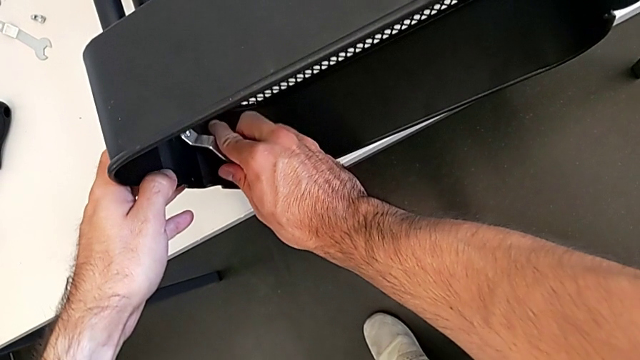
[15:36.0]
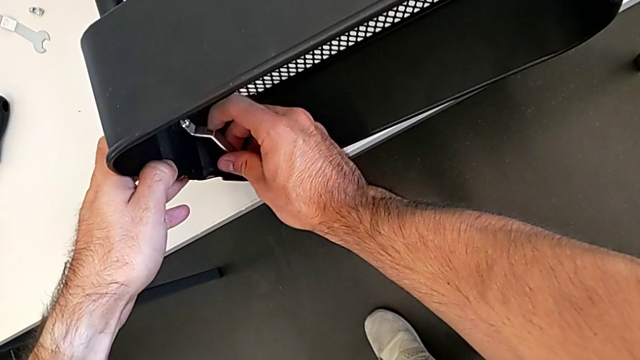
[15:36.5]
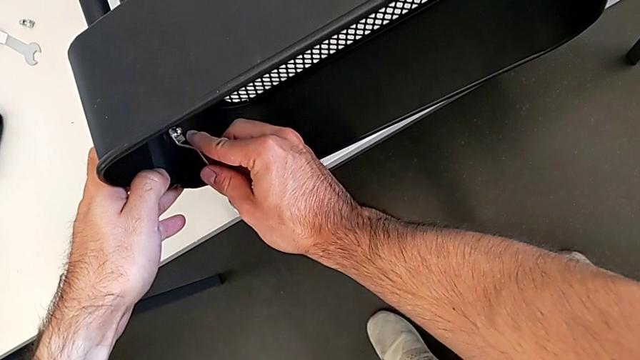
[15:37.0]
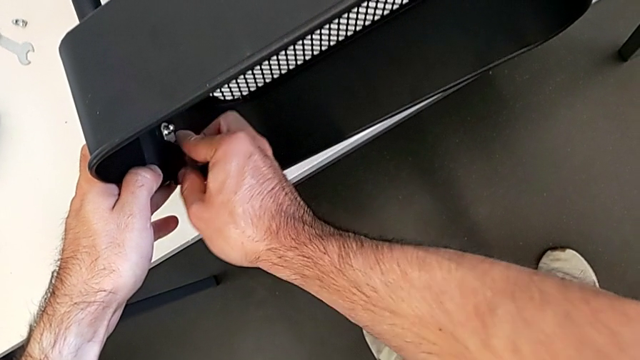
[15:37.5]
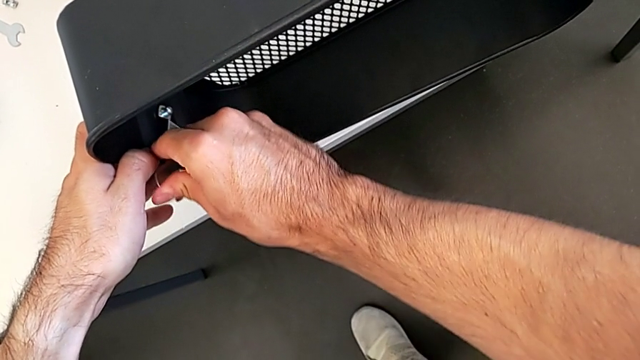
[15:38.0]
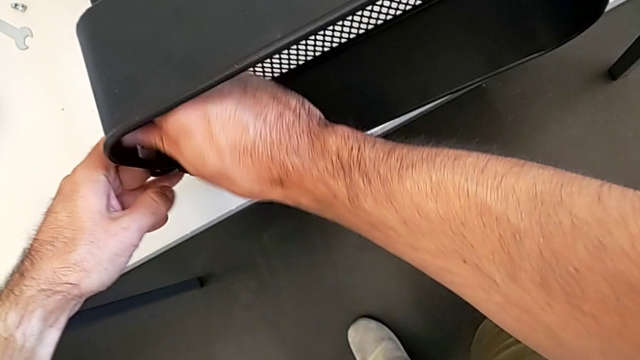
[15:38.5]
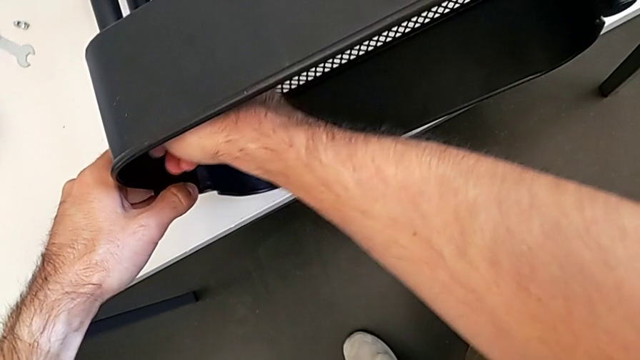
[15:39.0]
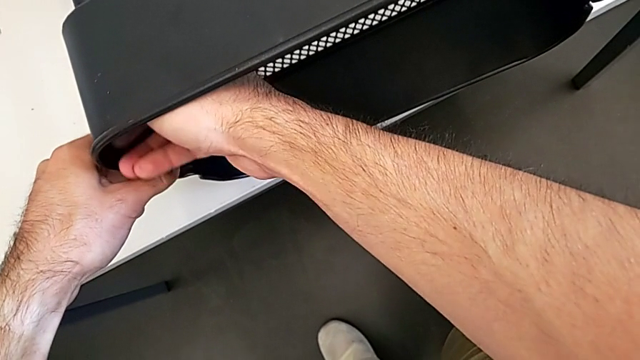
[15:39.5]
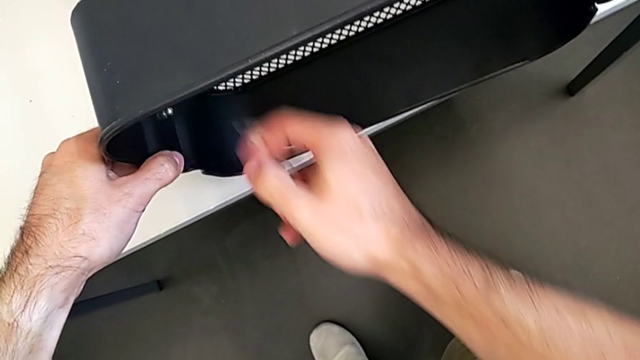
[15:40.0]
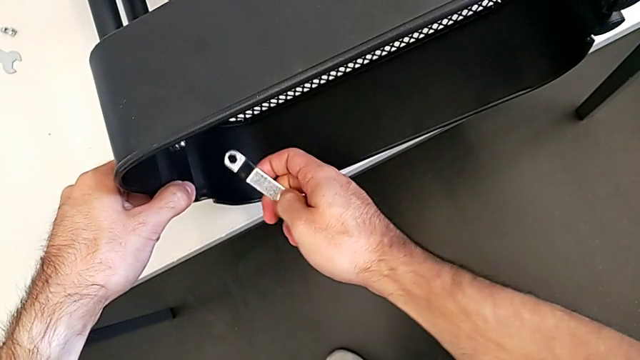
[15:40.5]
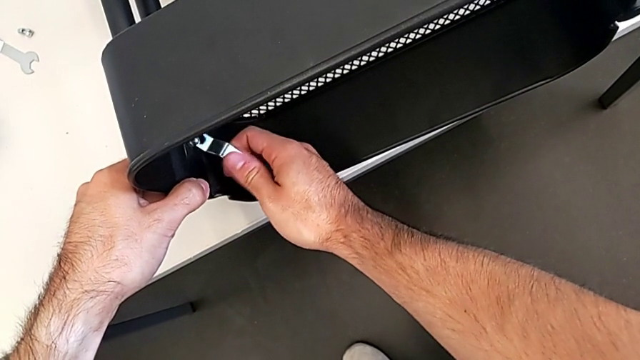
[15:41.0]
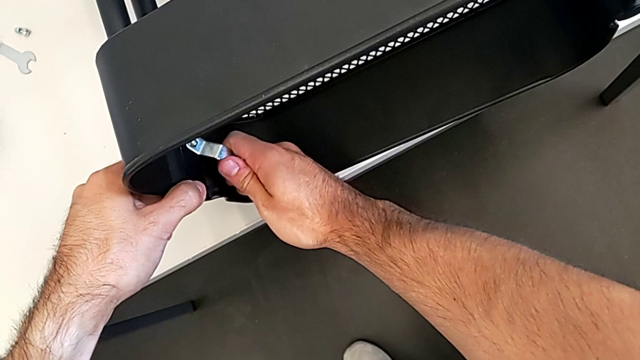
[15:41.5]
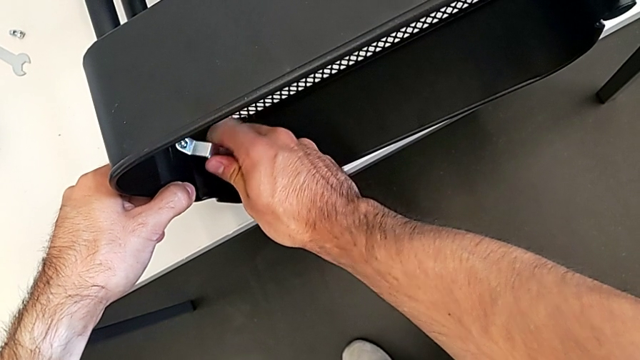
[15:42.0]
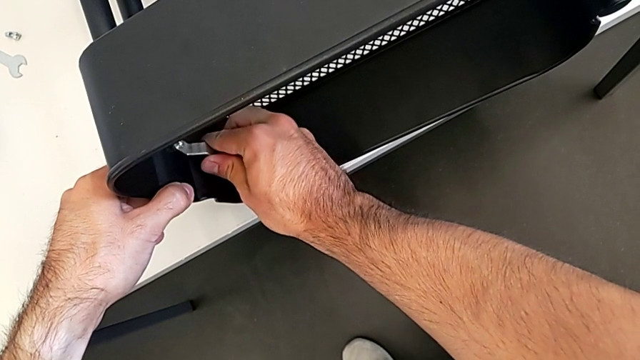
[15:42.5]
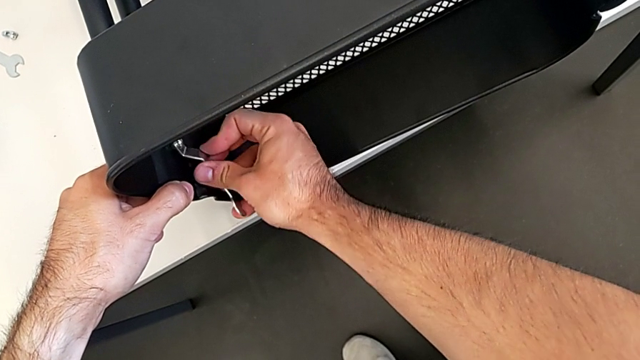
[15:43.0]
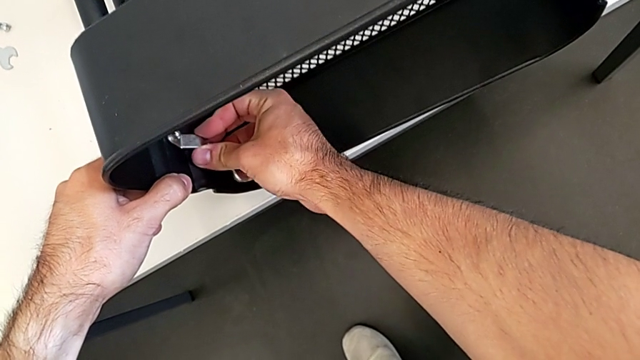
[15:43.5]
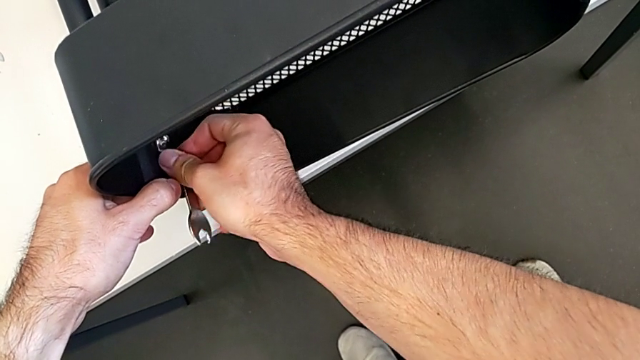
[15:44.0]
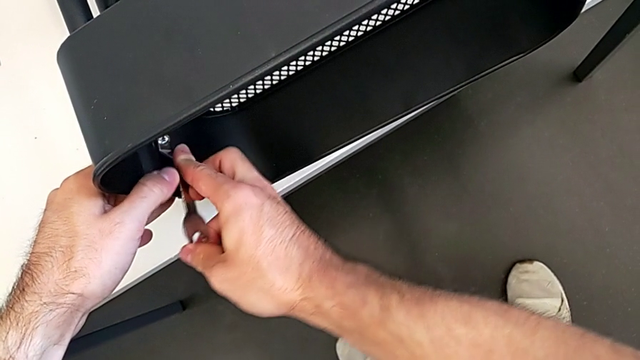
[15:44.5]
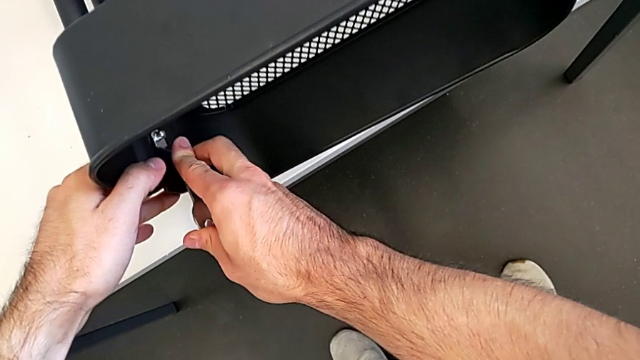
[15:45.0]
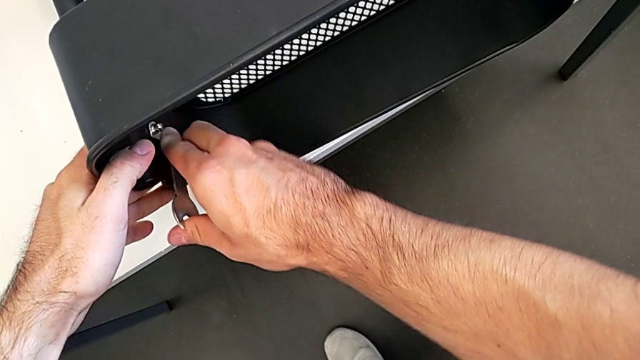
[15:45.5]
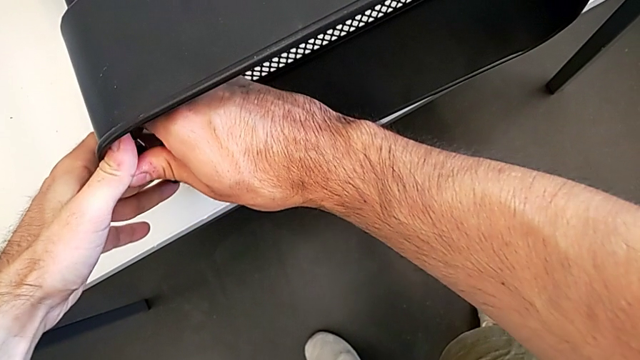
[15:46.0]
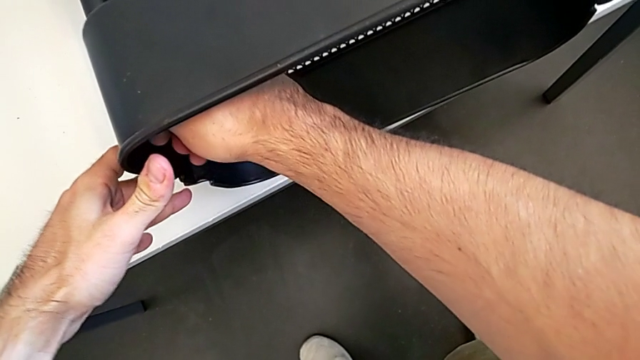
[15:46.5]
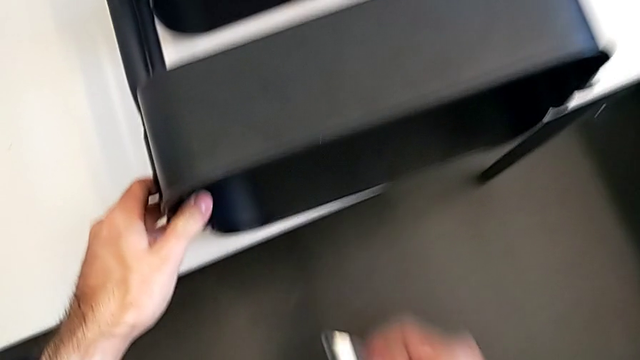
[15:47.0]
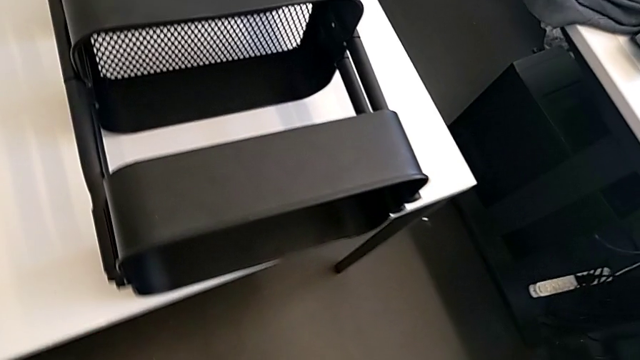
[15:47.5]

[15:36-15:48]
The camera wearer is screwing the top grid tray. They keep screwing the hexagon cap nut.

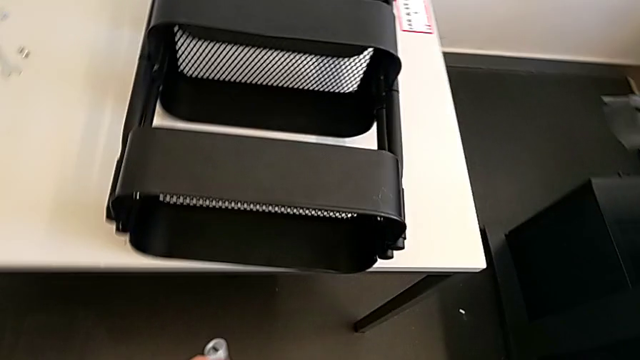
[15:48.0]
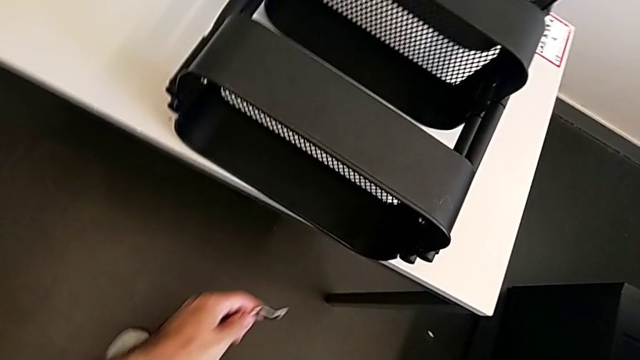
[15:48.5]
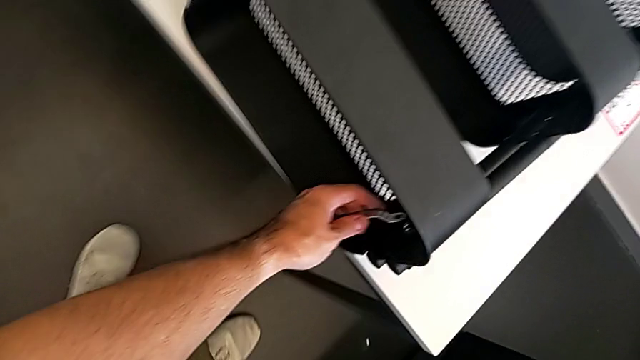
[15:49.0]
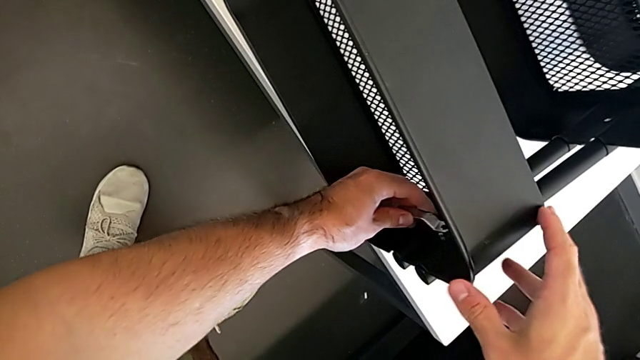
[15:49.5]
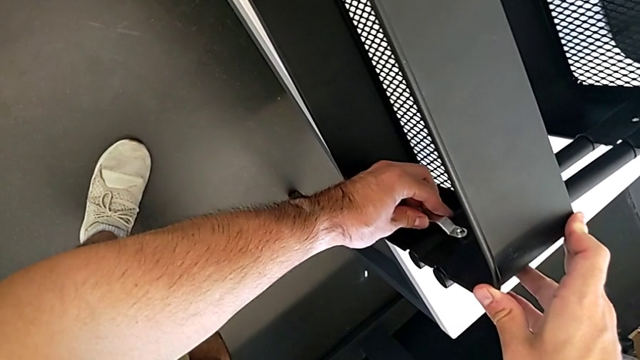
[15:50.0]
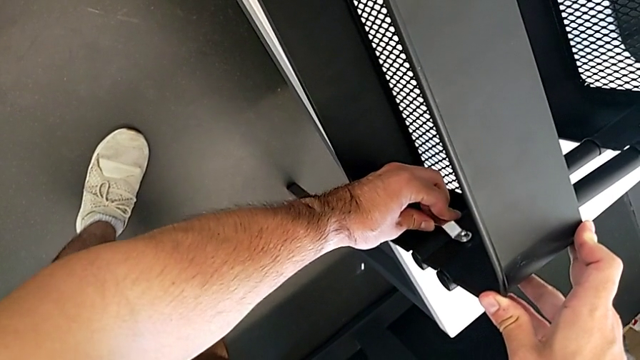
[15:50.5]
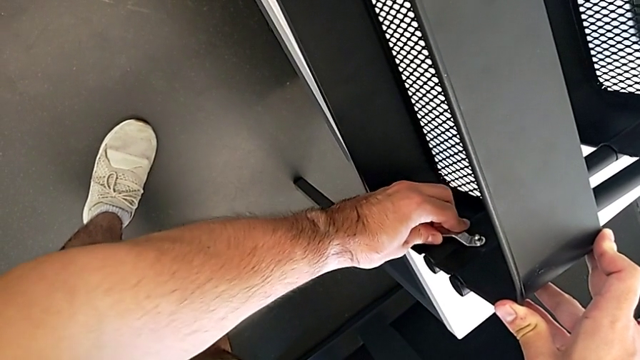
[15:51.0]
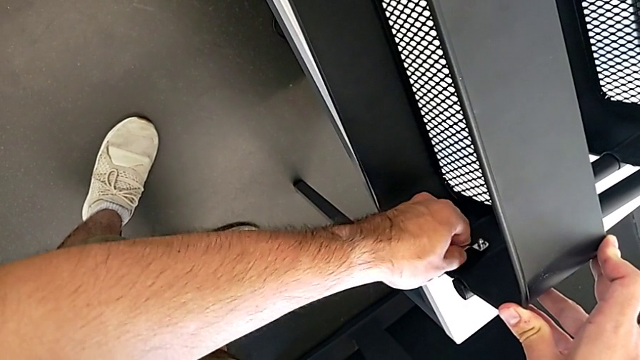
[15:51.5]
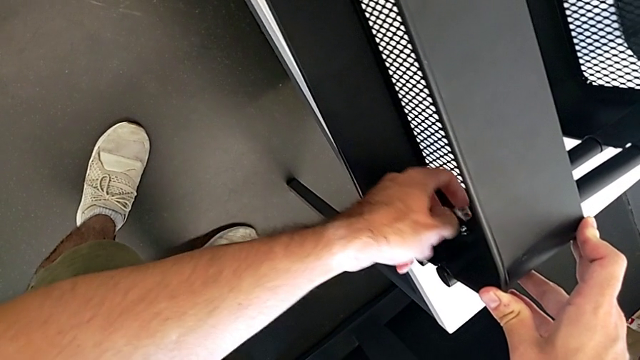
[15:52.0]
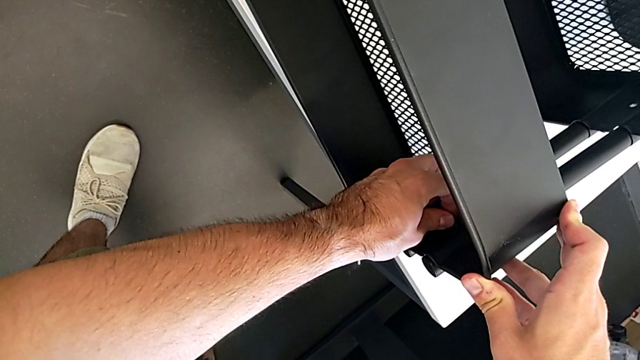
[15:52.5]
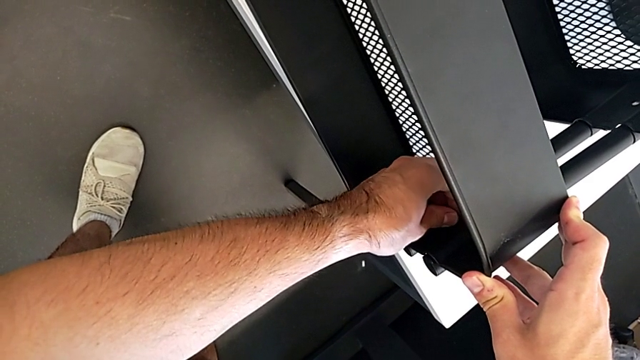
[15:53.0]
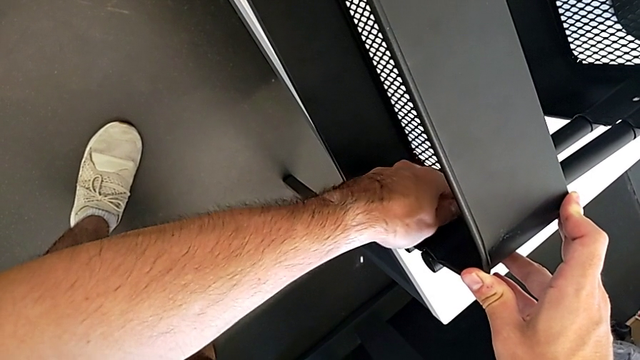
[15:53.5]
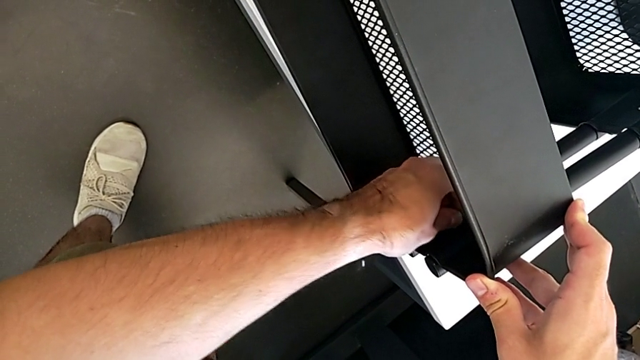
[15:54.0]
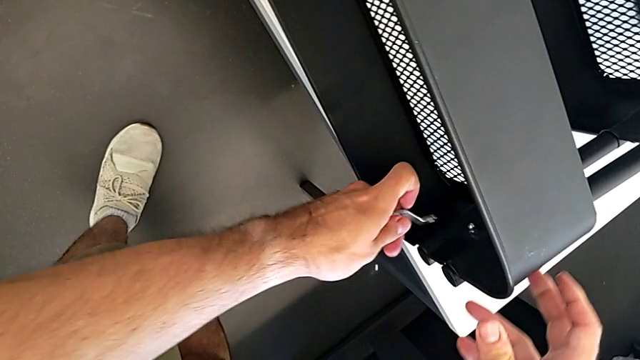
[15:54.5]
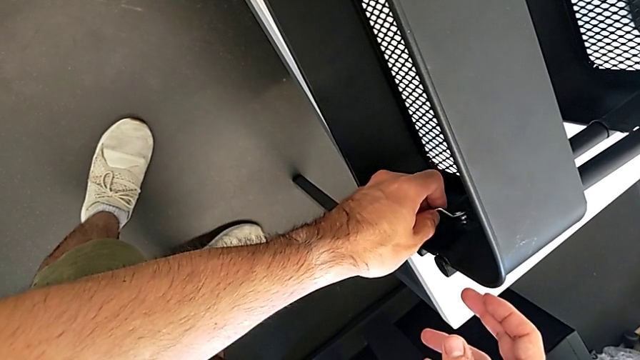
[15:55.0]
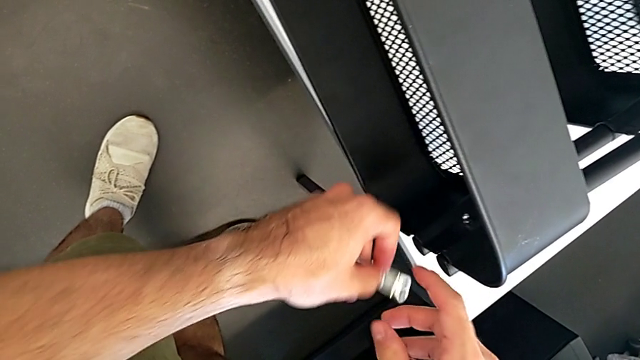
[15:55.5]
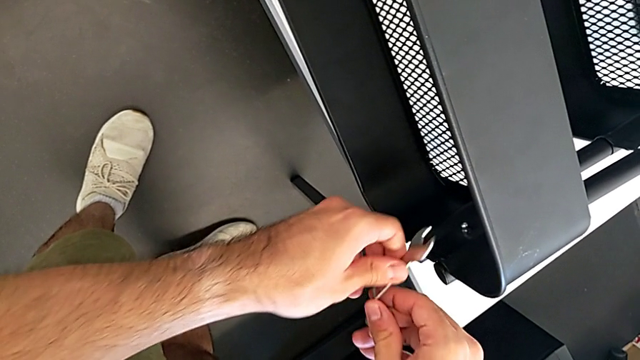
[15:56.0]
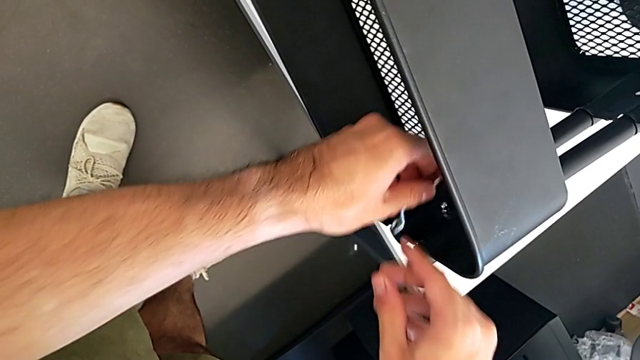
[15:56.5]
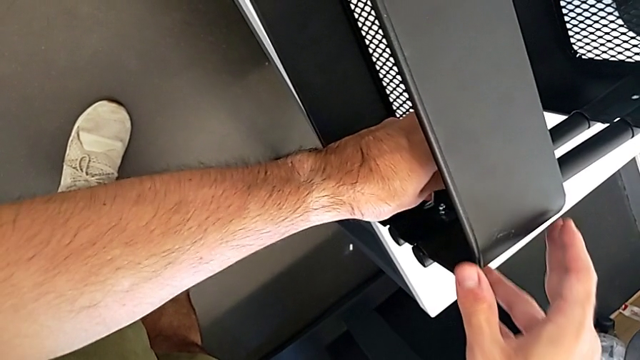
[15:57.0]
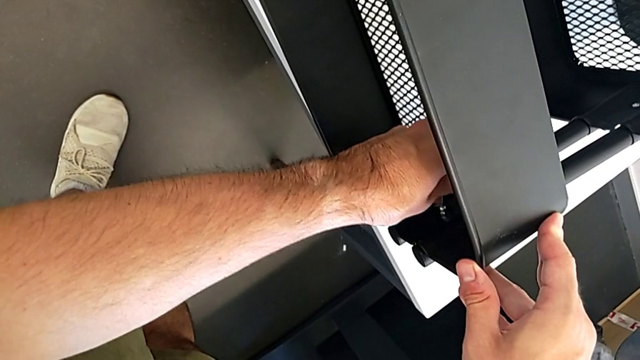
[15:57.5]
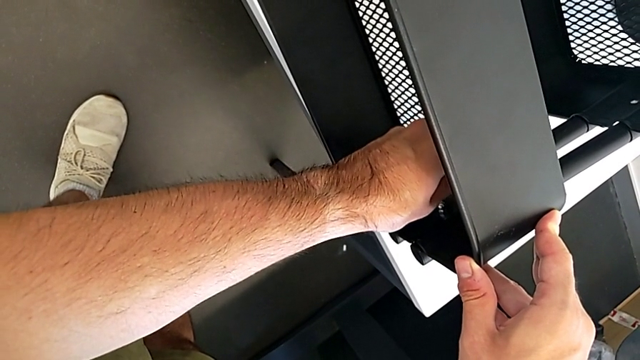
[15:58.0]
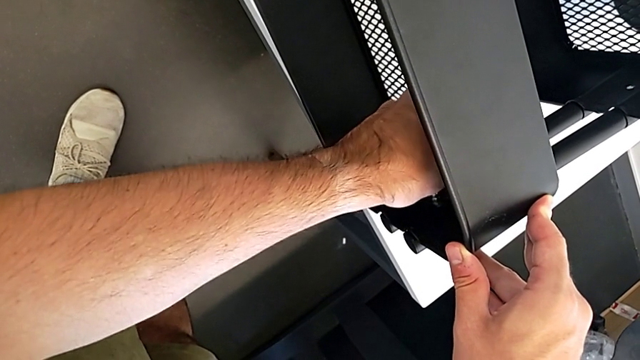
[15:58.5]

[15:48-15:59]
The camera wearer is screwing the top grid tray. They insert the spanner wrench and begin to screw the hexagon cap nut.
